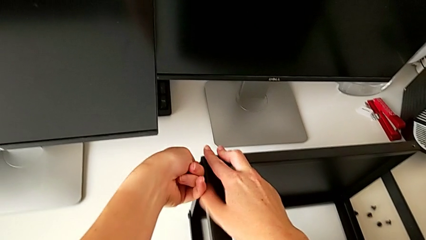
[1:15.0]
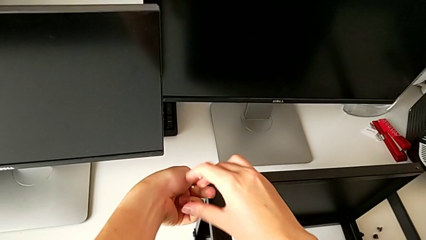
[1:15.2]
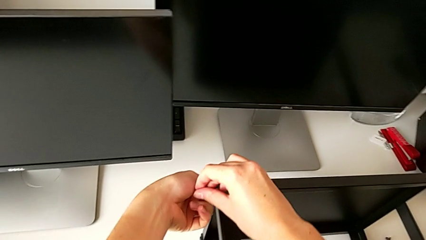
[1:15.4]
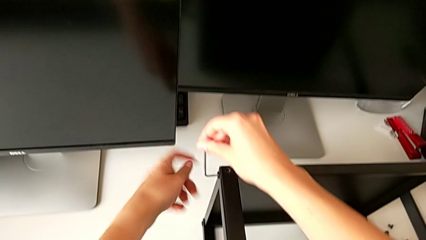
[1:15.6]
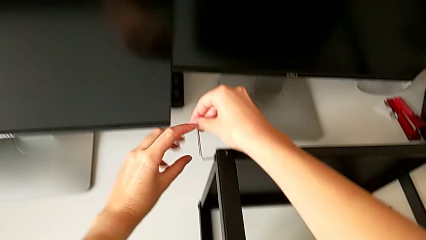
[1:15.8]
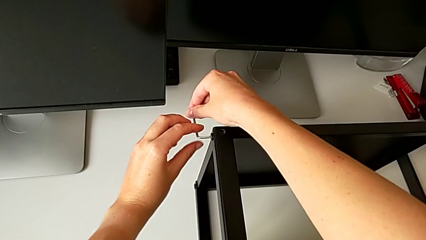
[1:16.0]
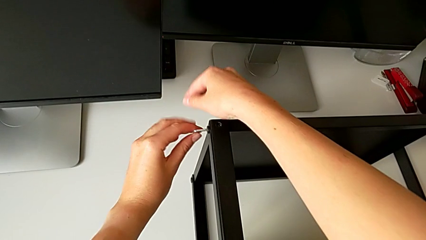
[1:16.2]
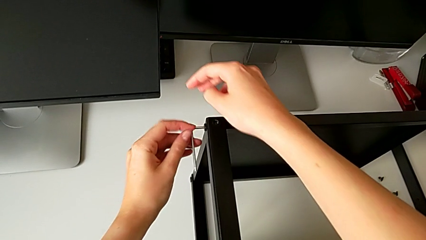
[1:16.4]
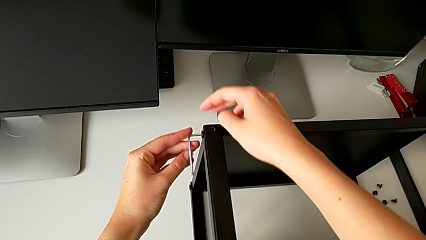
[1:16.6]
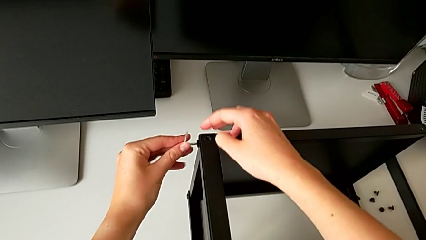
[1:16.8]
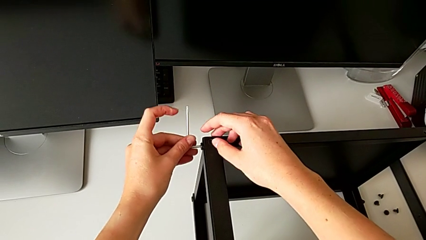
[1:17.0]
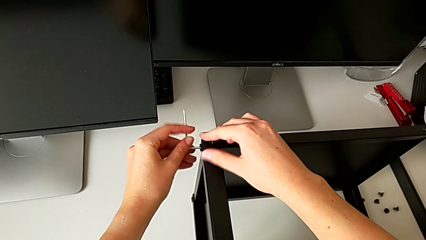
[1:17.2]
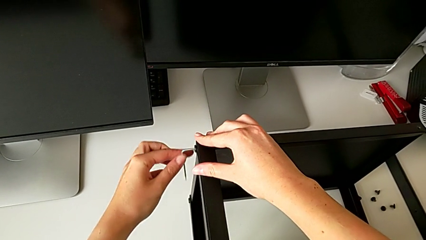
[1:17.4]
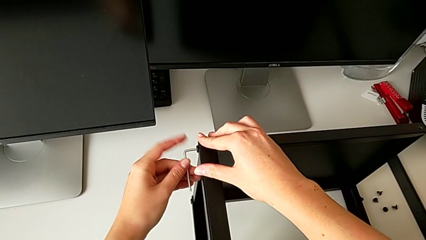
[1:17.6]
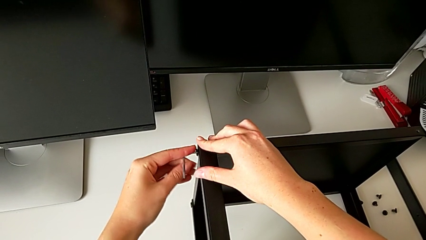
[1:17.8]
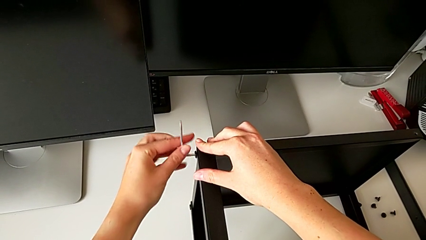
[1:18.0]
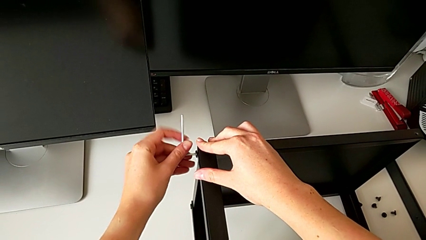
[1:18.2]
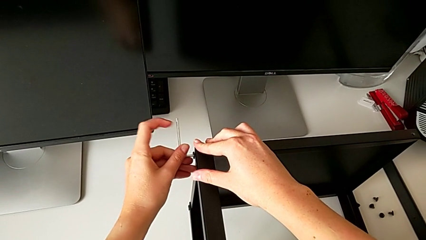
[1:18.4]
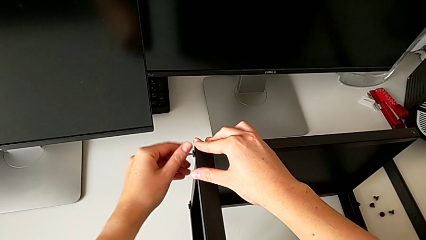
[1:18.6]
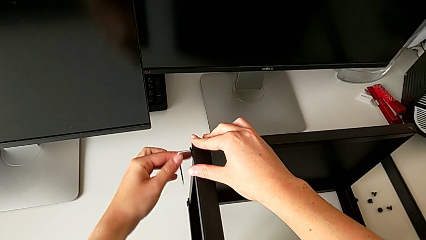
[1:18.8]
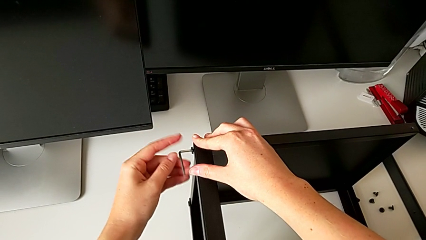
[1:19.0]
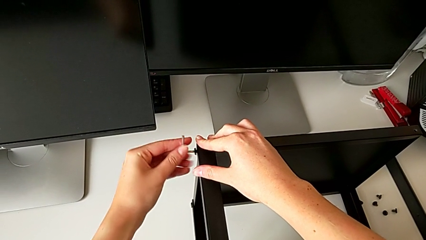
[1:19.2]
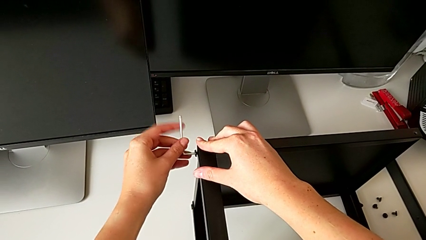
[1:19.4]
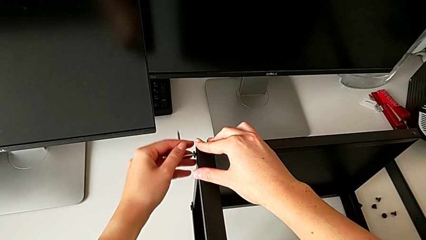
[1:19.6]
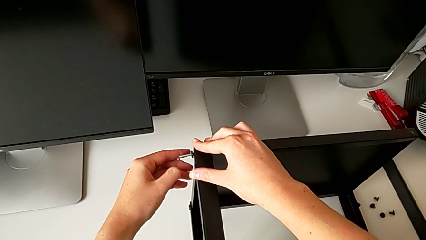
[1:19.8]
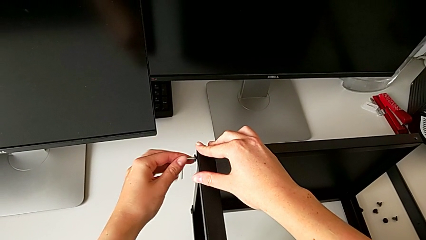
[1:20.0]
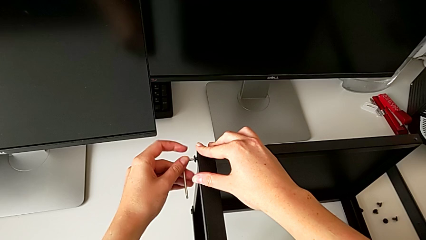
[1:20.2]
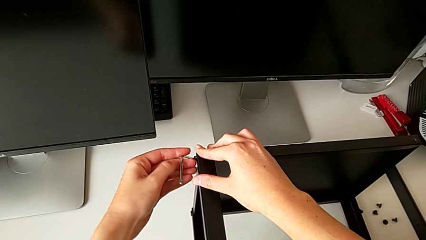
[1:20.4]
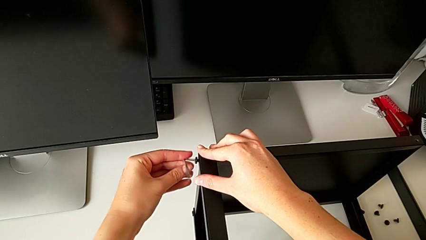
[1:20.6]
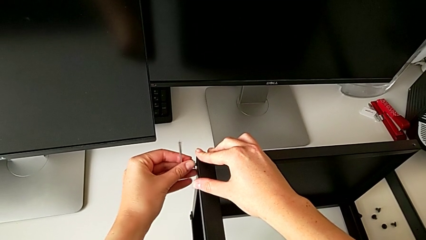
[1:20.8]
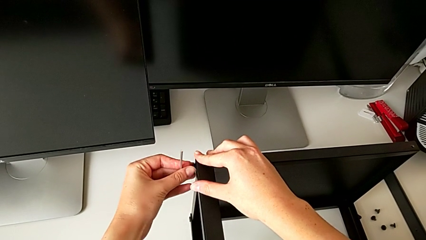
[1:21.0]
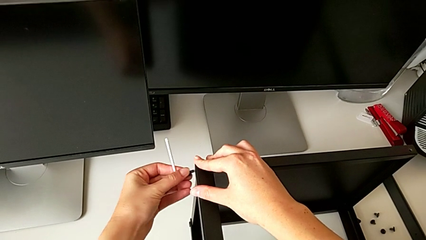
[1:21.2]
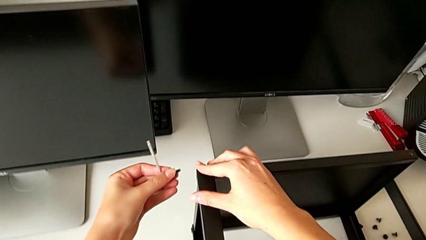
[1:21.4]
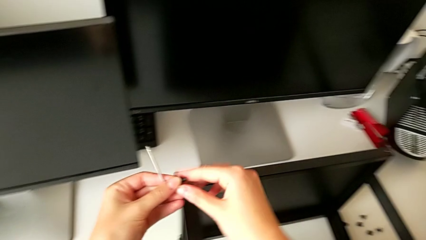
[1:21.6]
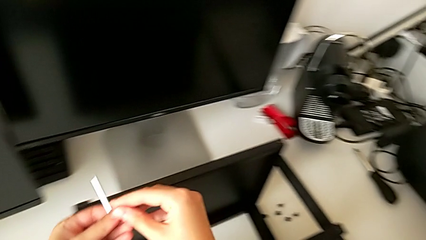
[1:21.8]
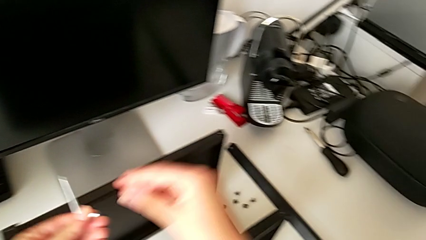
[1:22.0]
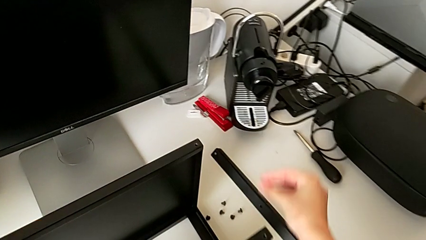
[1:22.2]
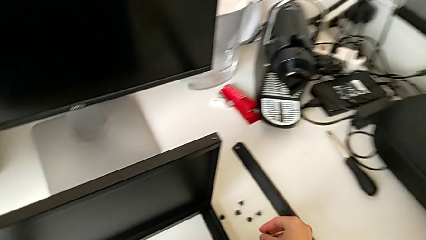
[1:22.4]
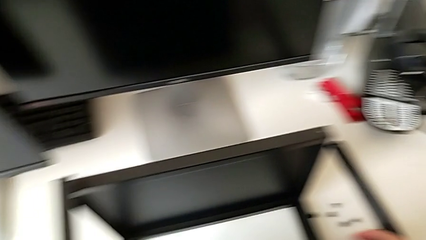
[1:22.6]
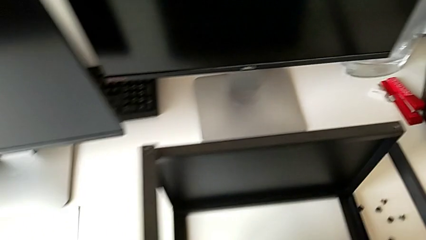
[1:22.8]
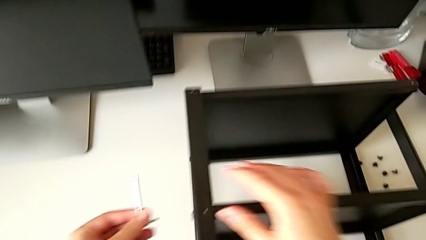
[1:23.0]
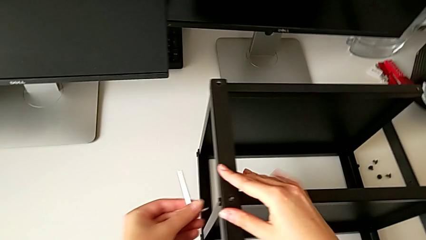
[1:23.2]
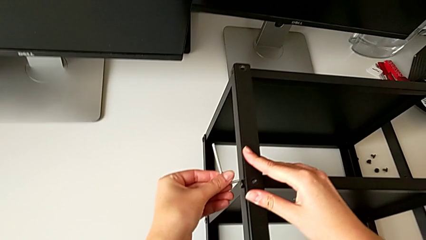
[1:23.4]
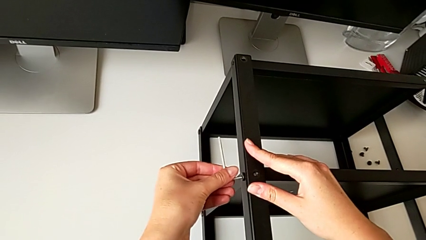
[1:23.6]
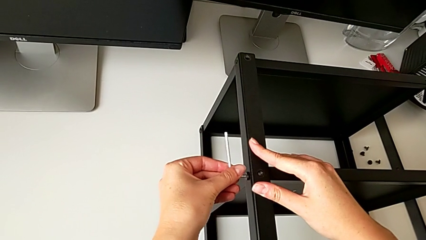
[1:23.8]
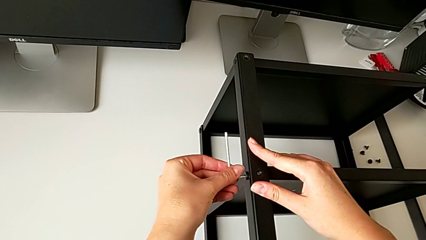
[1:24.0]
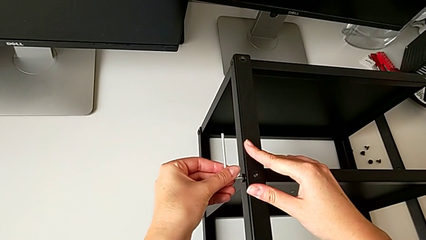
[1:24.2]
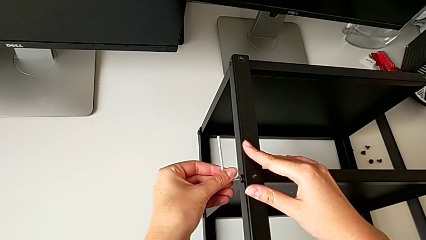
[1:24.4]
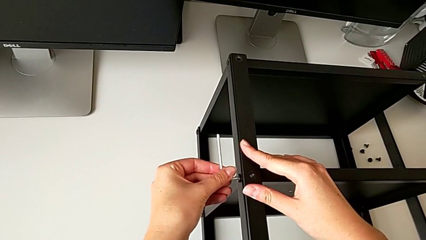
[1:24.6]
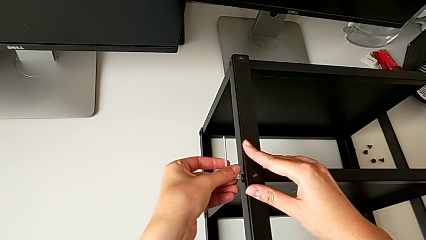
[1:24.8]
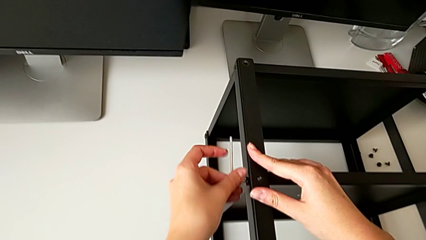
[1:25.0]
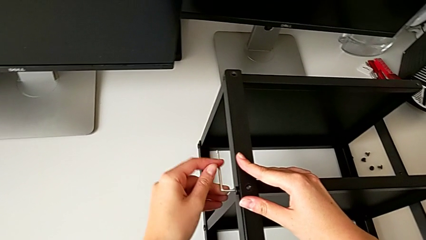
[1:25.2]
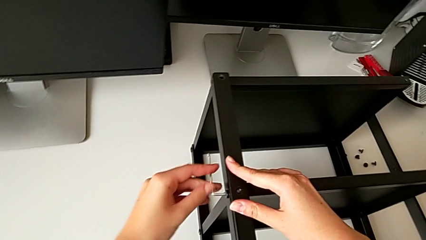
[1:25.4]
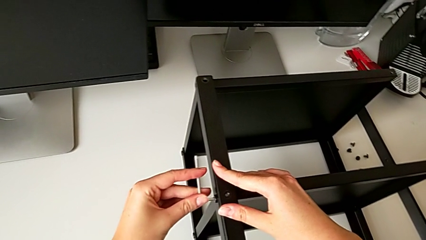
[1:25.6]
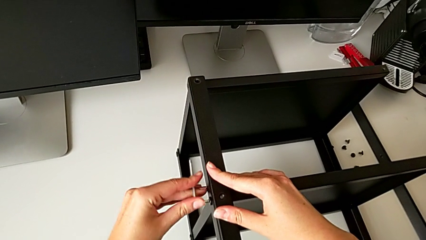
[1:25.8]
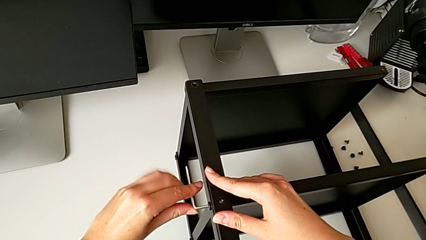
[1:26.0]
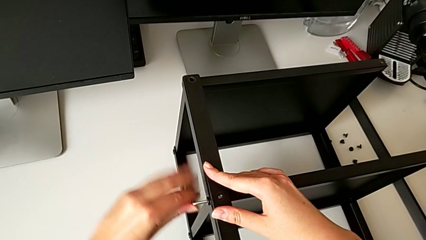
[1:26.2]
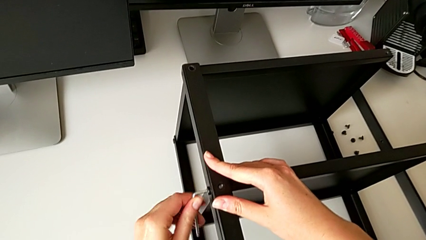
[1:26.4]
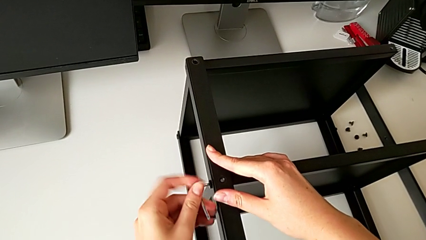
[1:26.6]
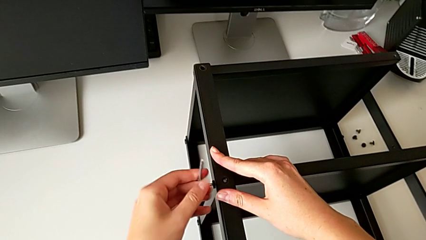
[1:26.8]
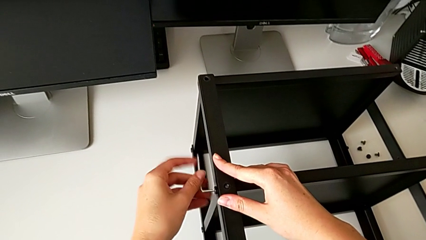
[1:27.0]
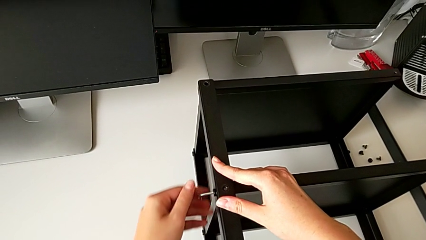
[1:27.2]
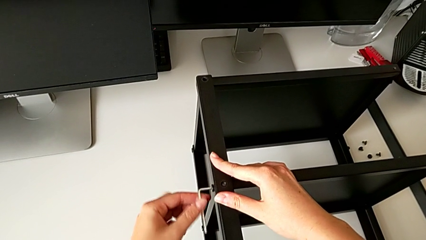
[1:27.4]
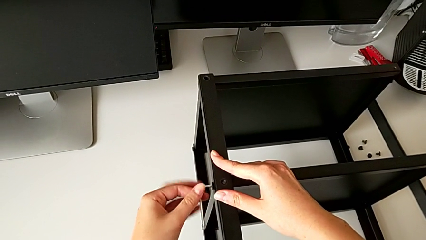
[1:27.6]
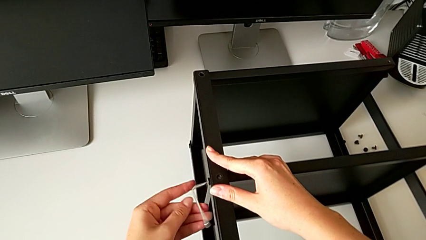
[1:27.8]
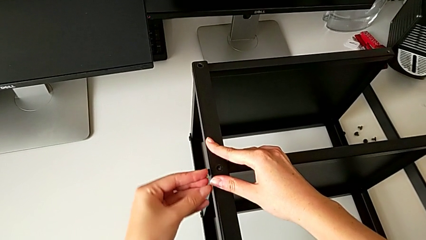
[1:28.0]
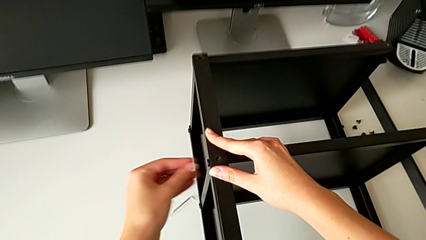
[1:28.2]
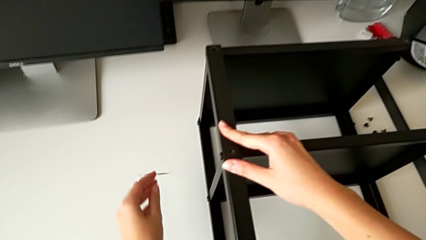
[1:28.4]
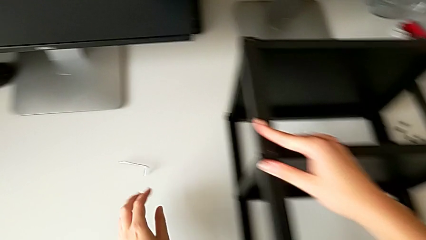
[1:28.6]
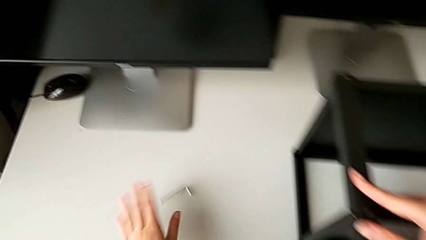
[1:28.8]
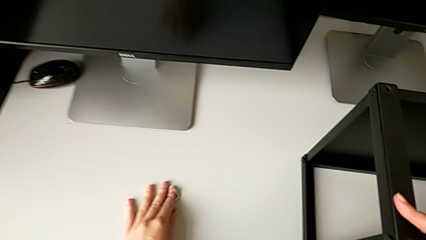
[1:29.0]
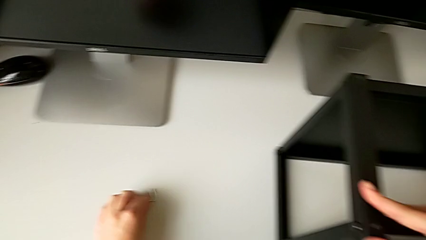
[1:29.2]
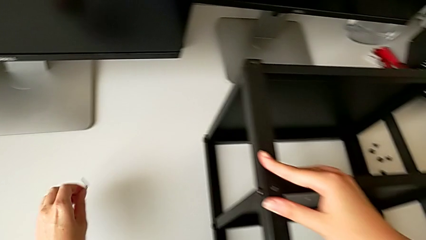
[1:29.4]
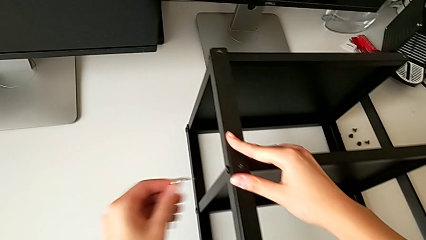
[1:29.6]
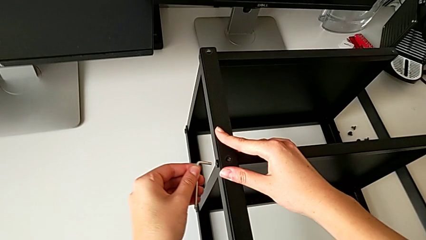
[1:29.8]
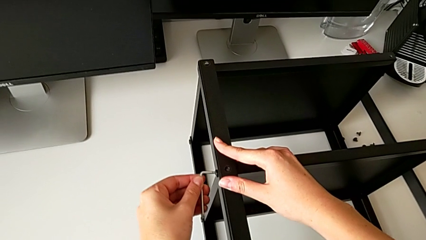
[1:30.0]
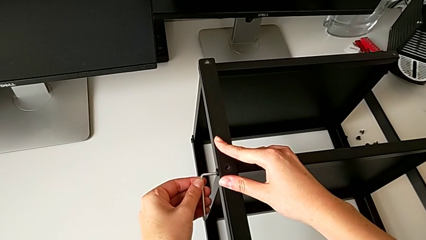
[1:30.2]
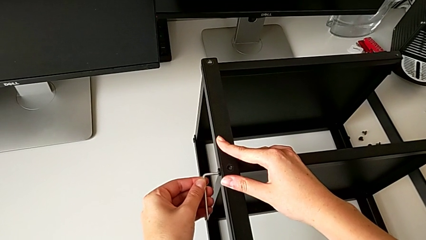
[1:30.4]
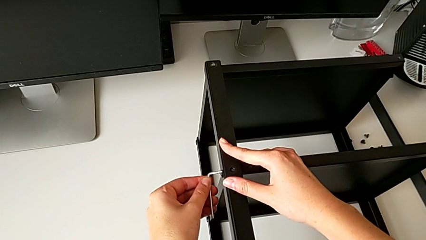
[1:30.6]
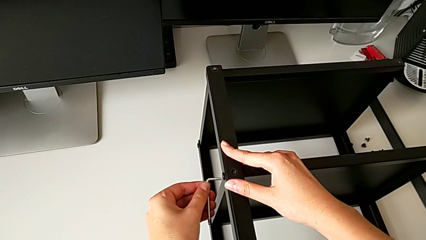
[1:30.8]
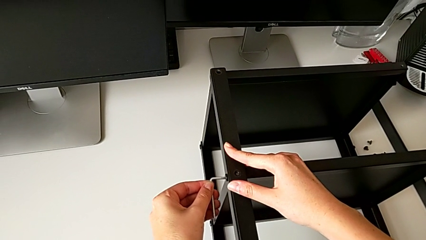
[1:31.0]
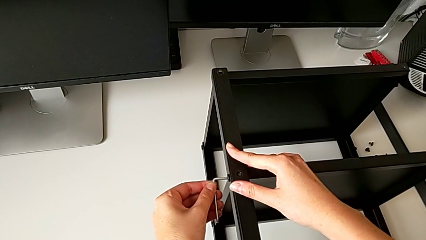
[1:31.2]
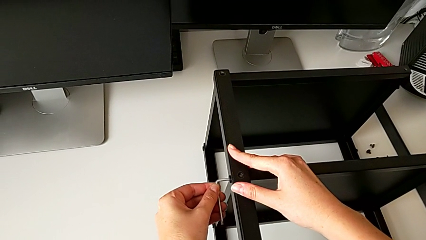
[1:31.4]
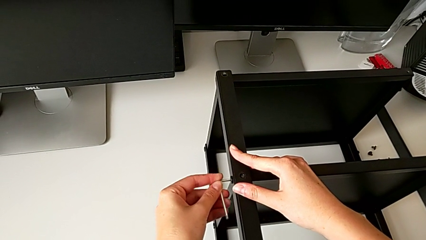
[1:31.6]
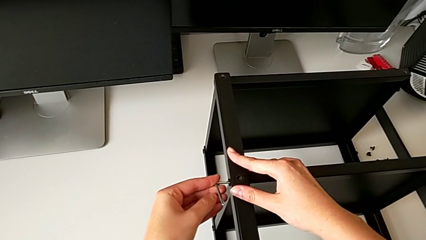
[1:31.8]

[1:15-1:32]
The camera wearer is disassembling the second leg. They keep unscrewing the hex socket head, withdraw the Allen wrench, disassemble the hex socket head, place it, insert the Allen wrench, unscrew the hex socket head, wrongly drop the Allen wrench, grab it and insert it.
